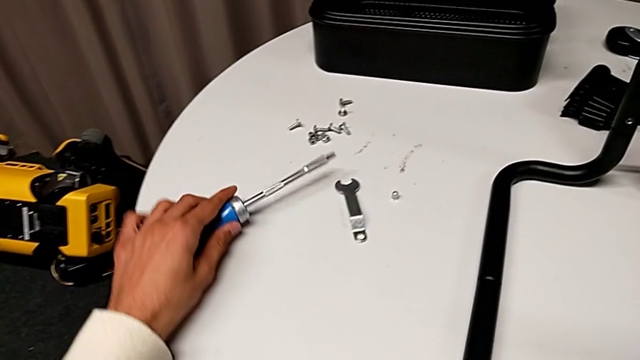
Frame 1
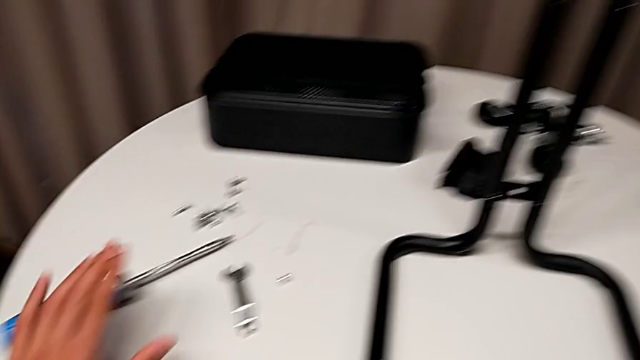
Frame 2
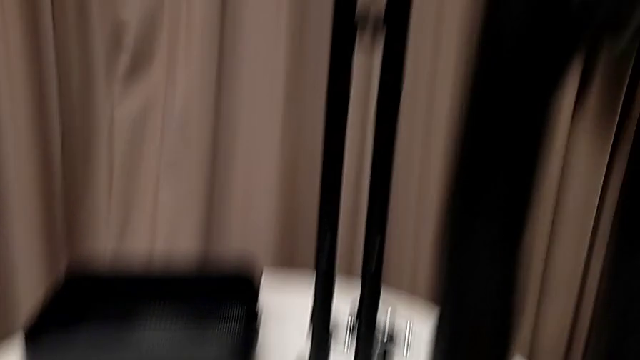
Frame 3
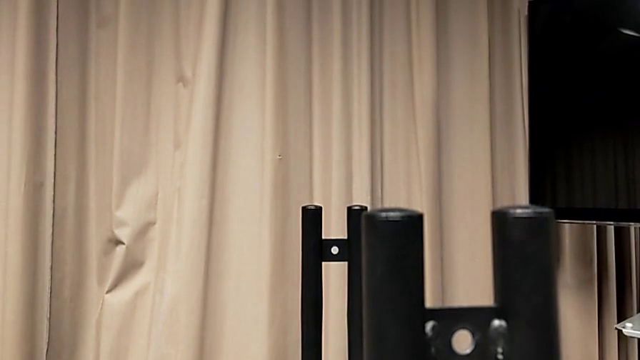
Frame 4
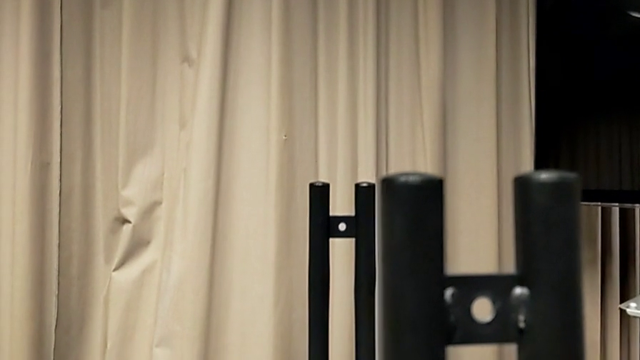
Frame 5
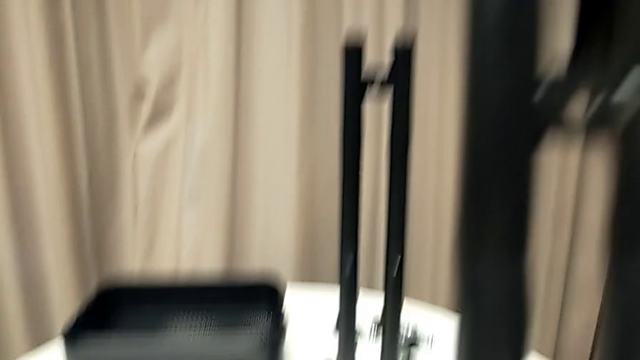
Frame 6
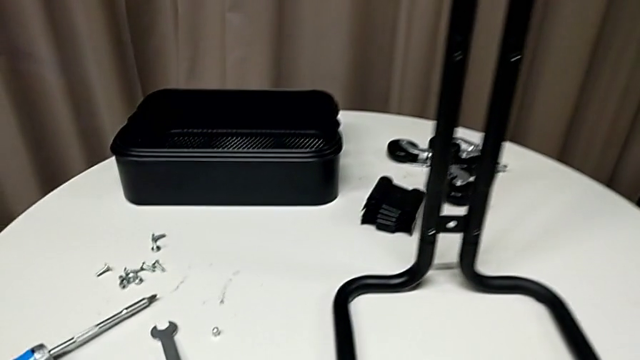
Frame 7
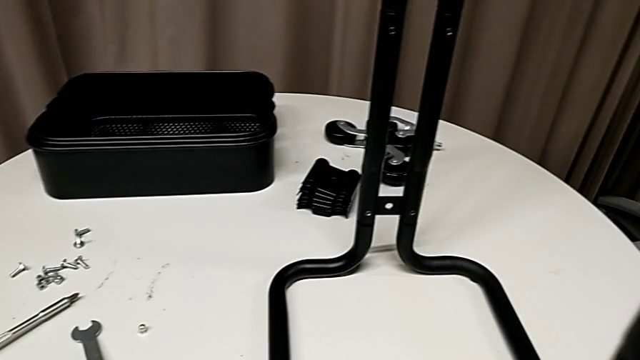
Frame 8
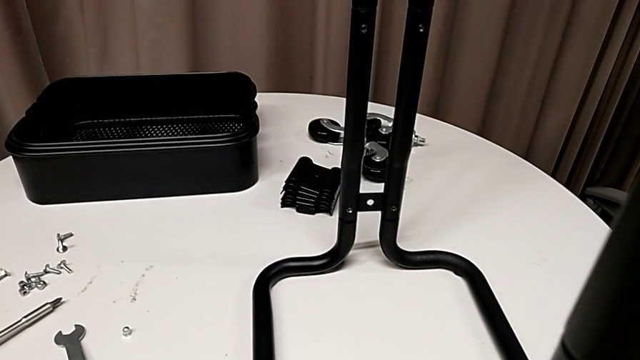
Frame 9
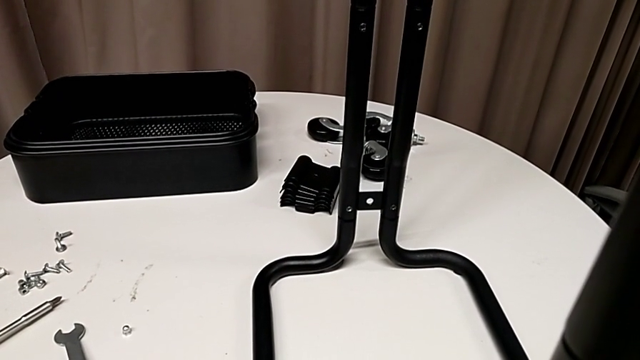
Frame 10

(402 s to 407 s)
The camera wearer is assembling the sidebars into the base frame. They validate the leg.

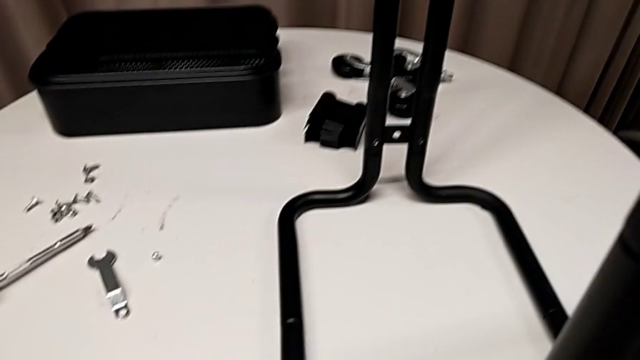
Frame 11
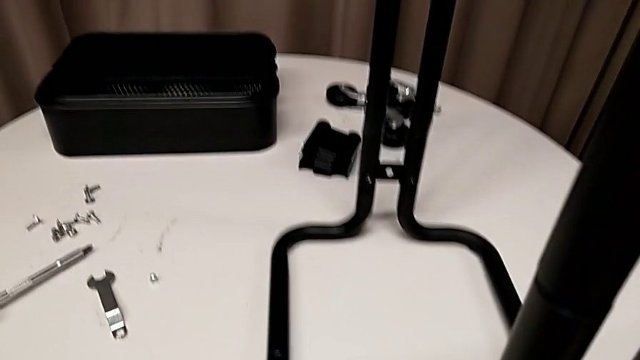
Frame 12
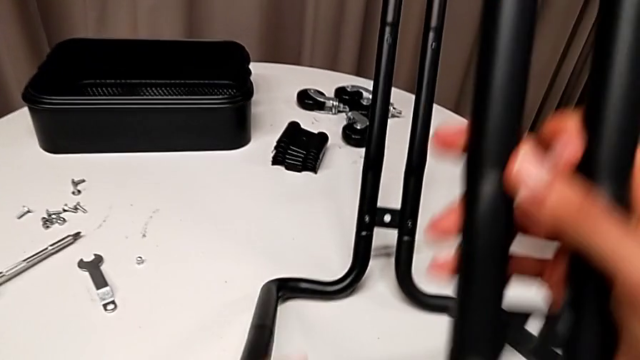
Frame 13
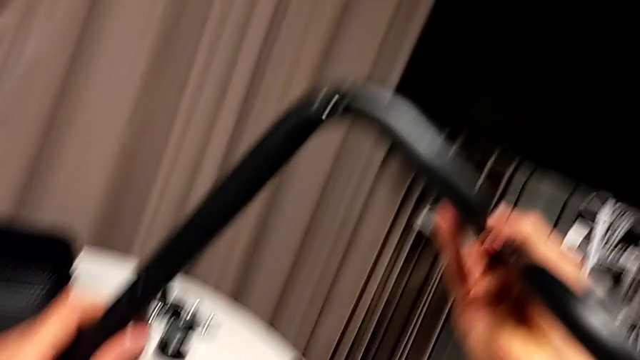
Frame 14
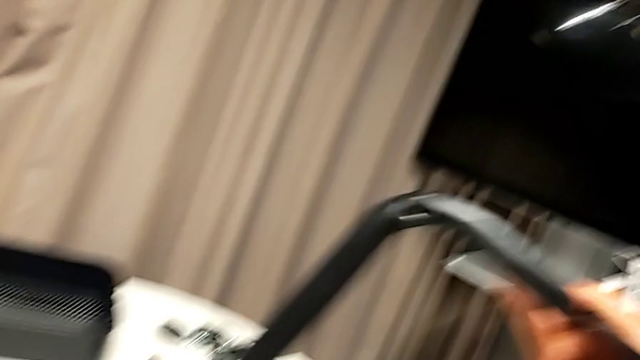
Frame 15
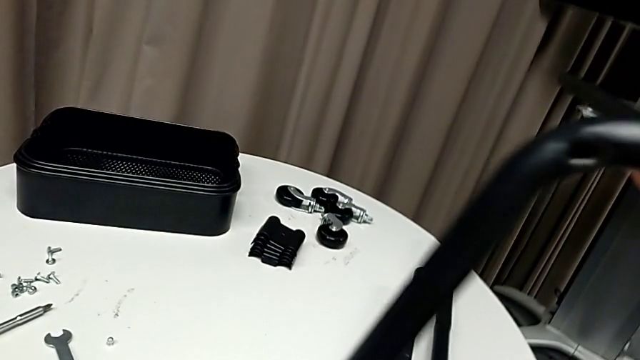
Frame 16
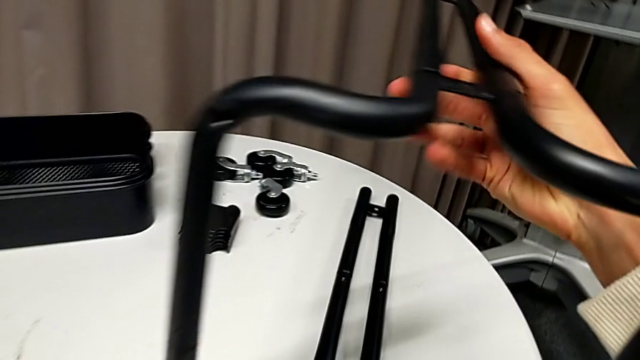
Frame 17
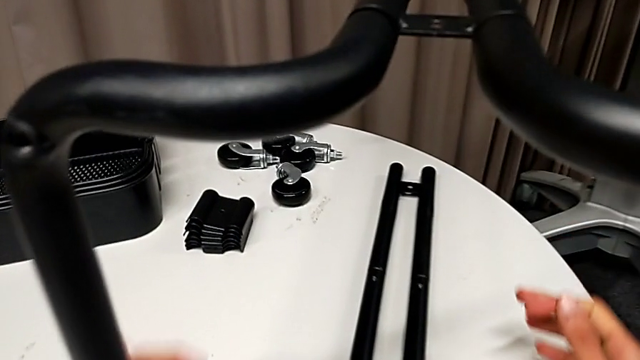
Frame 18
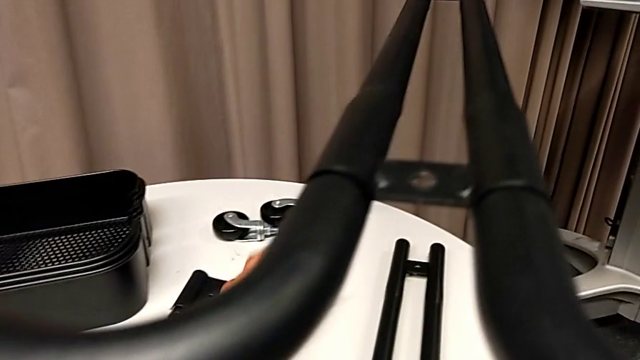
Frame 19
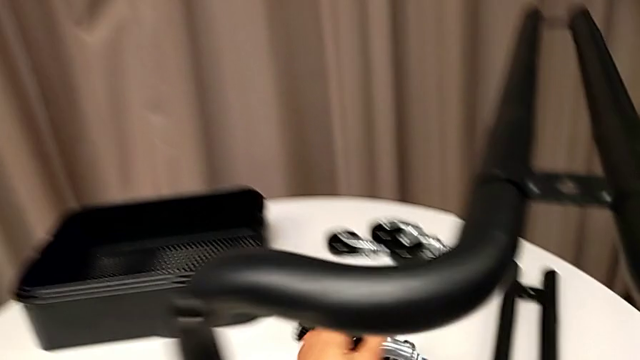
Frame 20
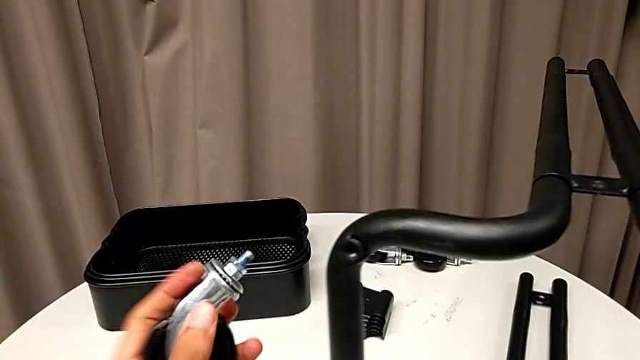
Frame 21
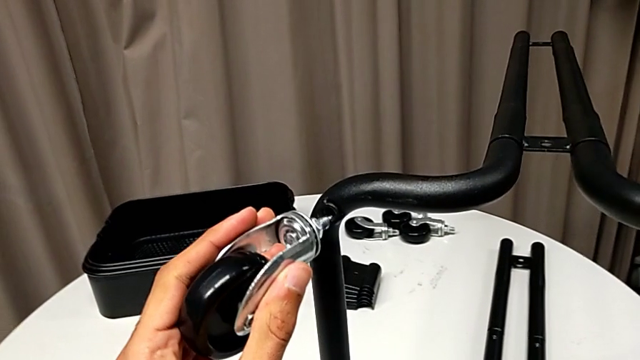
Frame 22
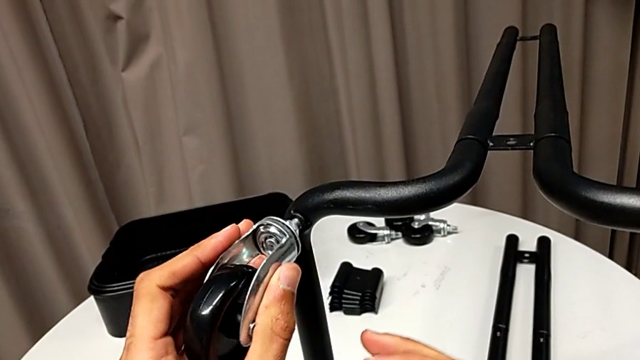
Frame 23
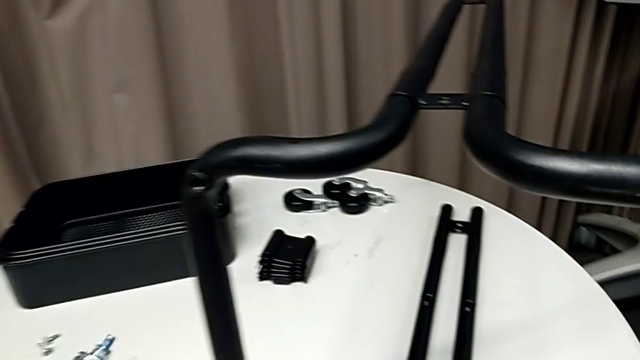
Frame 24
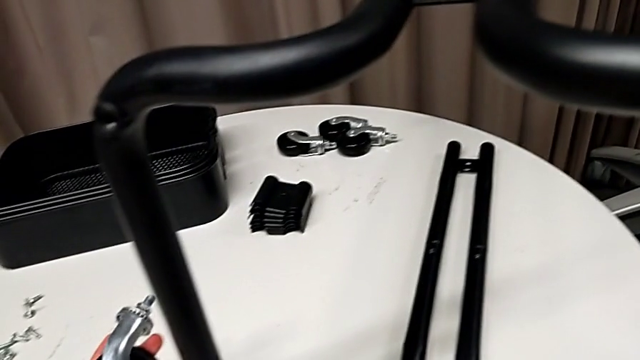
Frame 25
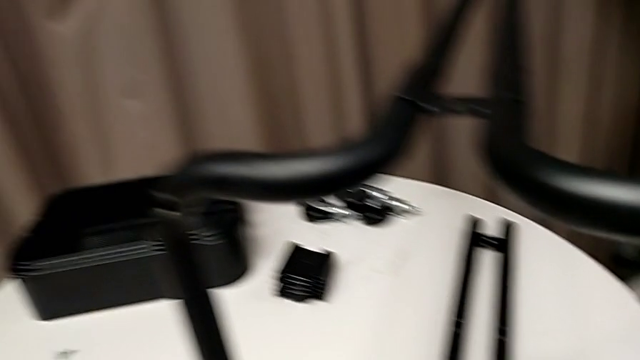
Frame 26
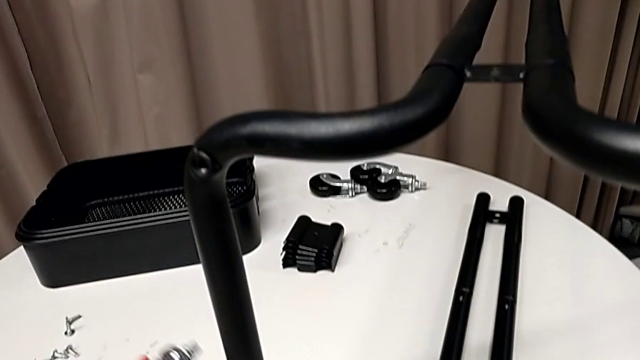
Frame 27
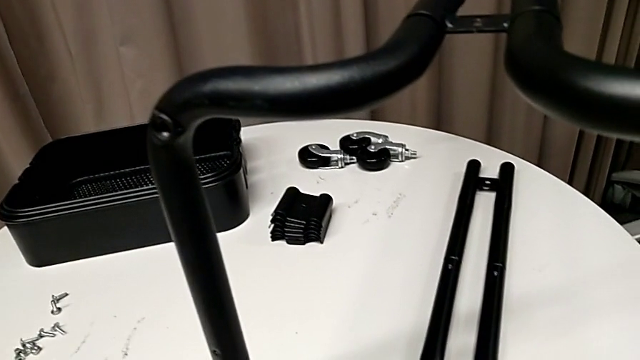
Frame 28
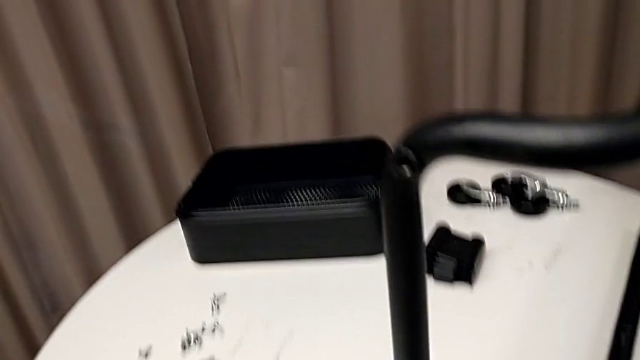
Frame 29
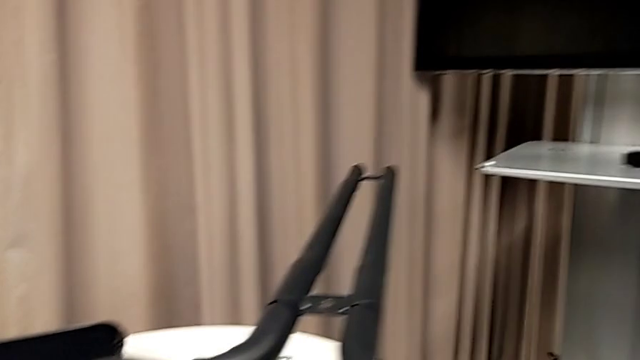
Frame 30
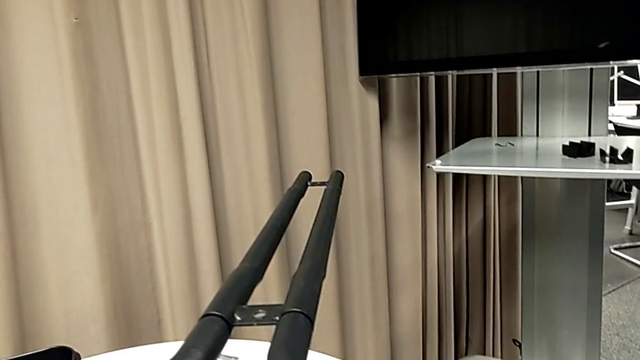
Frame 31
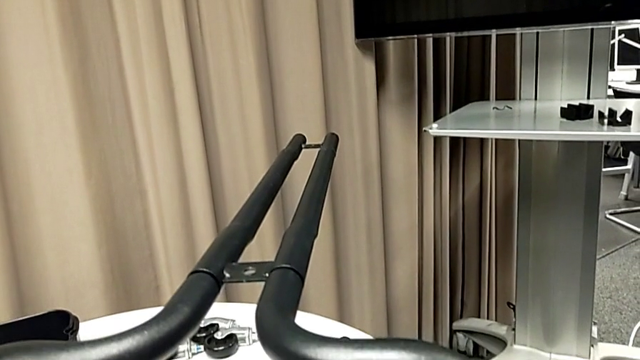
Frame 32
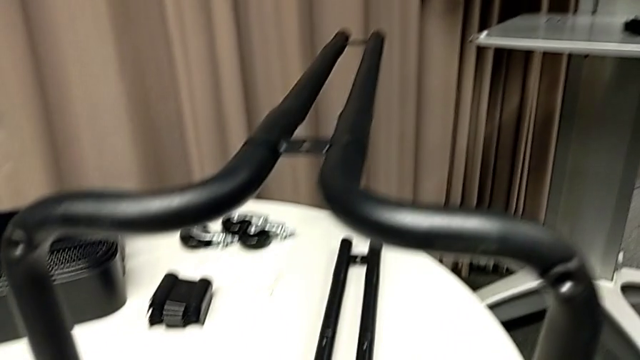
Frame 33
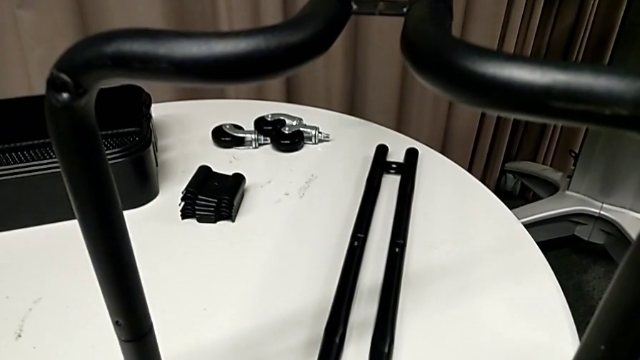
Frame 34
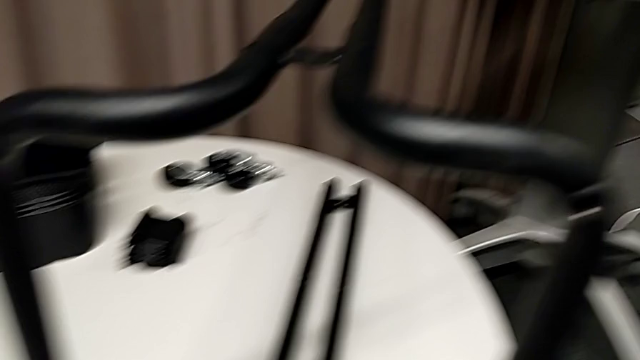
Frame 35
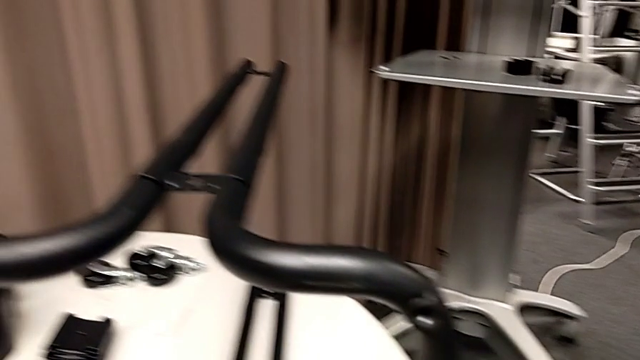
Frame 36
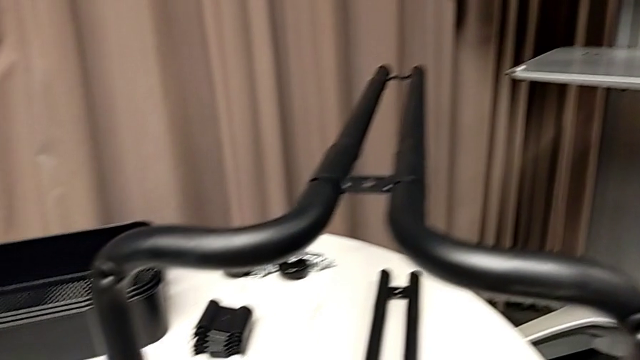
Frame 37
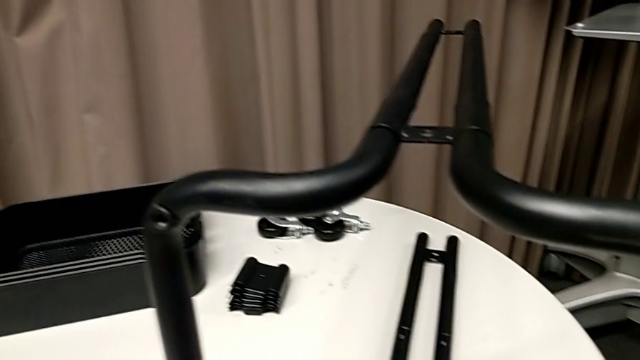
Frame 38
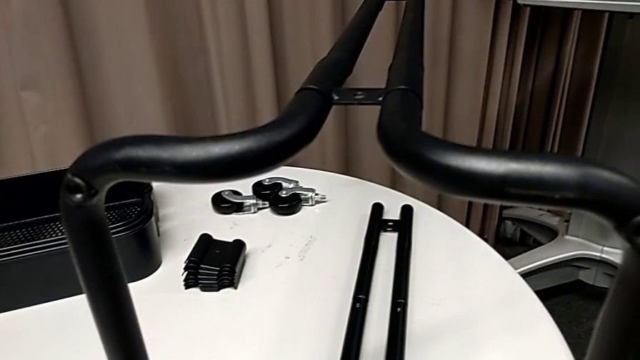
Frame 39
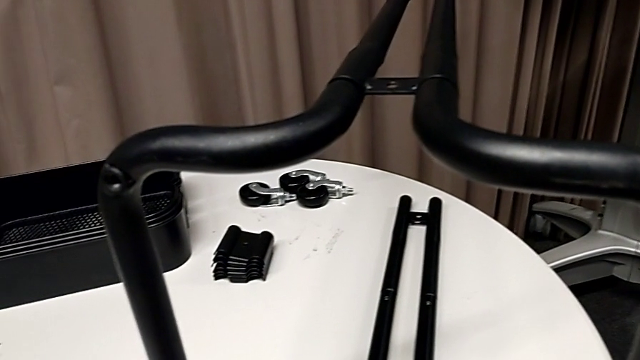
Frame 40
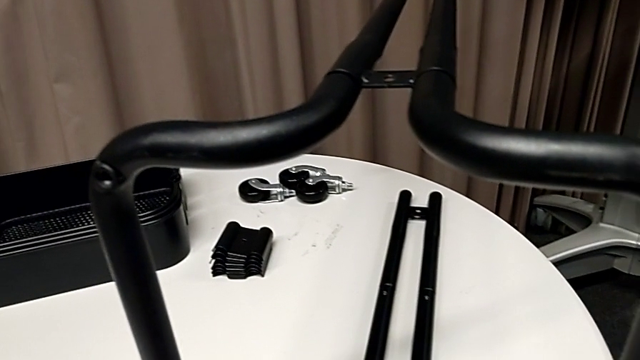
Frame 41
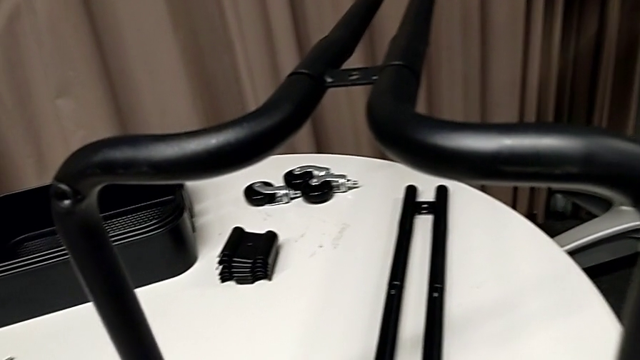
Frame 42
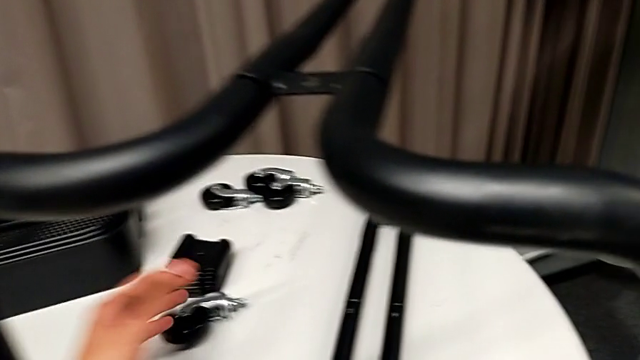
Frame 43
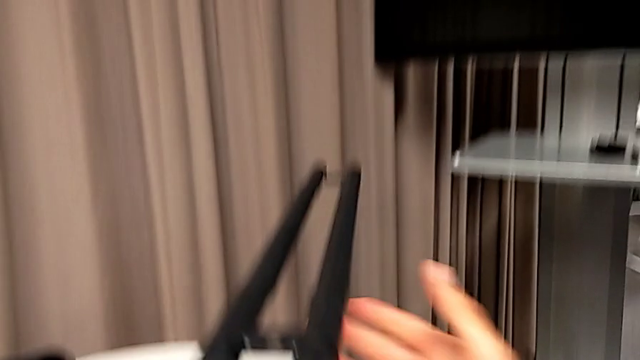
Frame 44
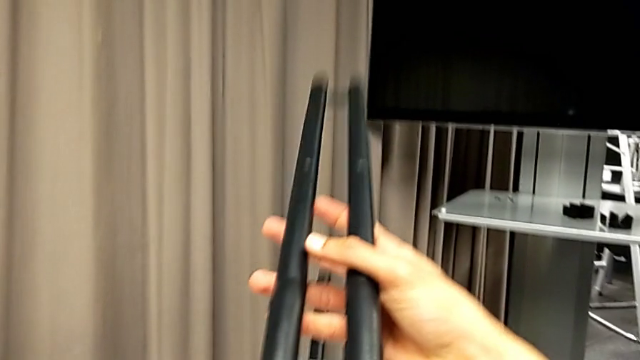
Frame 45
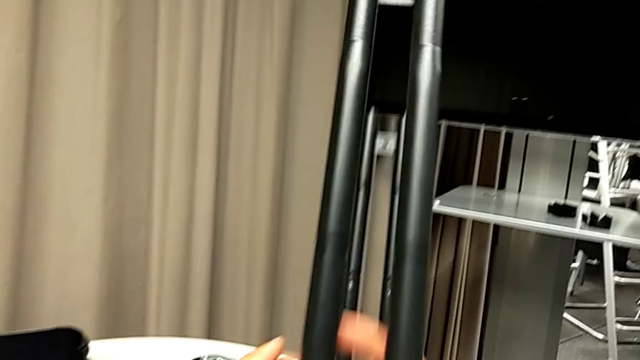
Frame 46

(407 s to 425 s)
The camera wearer is inserting the lower basket. They flip the whole utility cart, grab the wheel, insert it, disassemble it and flip the whole utility cart.
